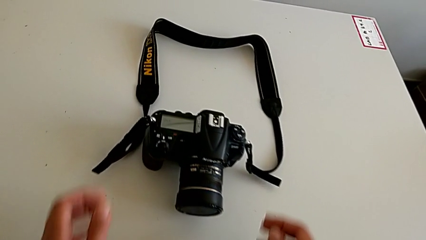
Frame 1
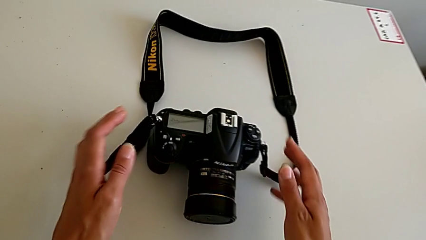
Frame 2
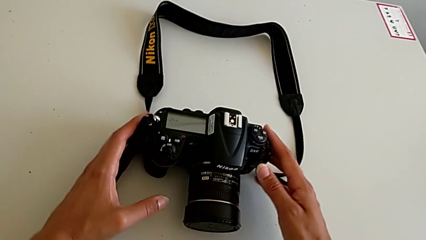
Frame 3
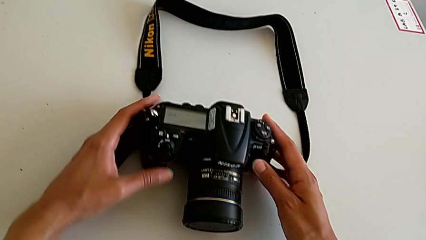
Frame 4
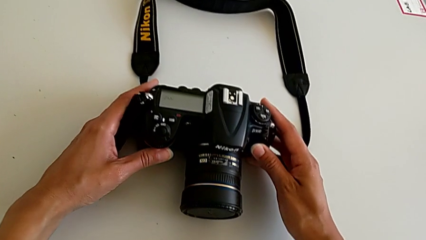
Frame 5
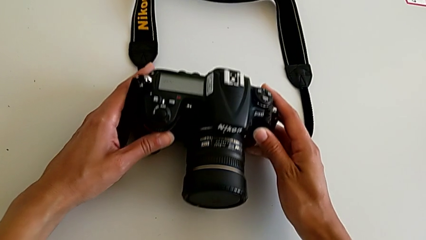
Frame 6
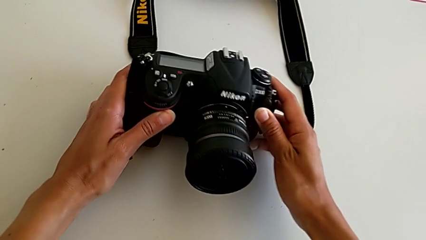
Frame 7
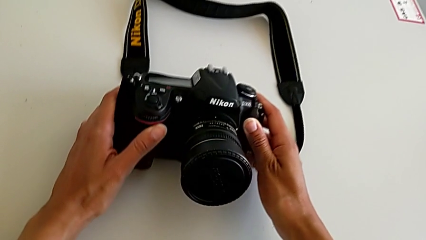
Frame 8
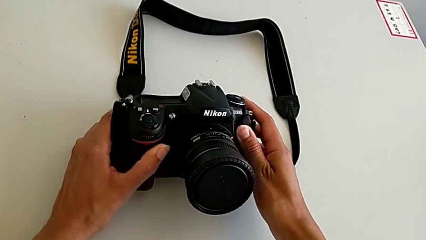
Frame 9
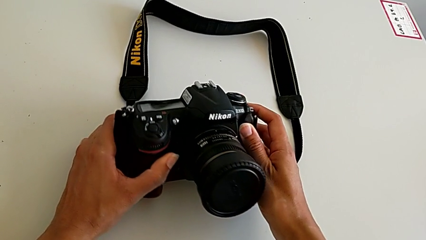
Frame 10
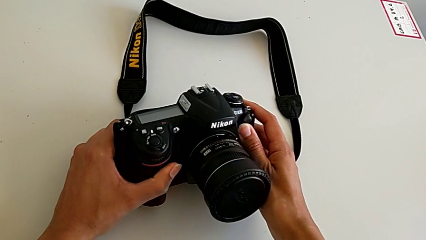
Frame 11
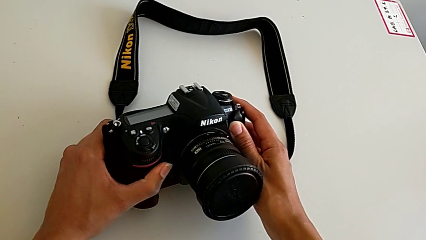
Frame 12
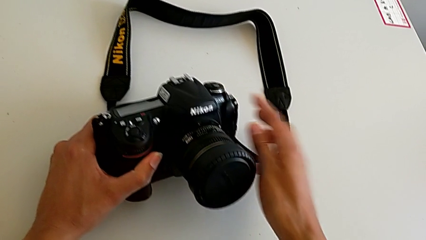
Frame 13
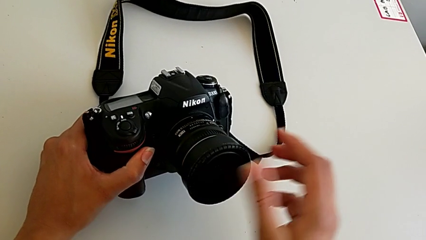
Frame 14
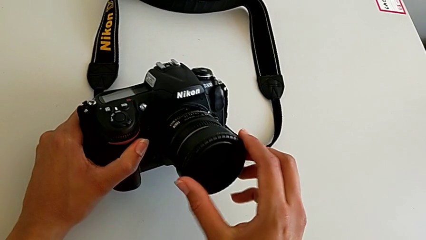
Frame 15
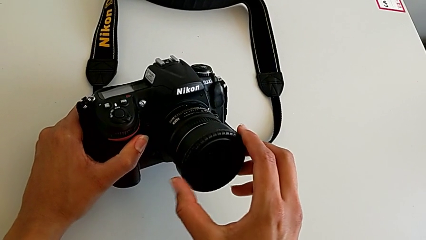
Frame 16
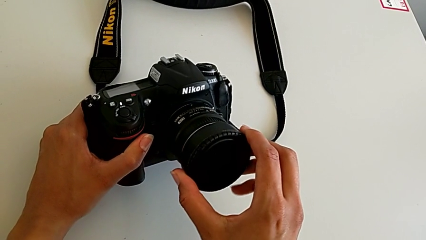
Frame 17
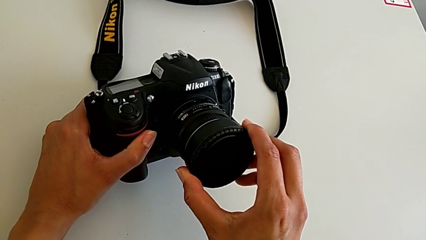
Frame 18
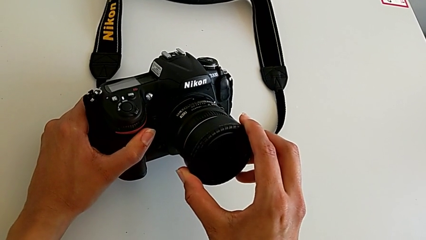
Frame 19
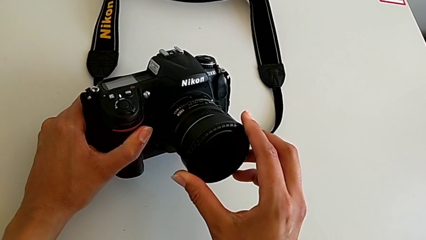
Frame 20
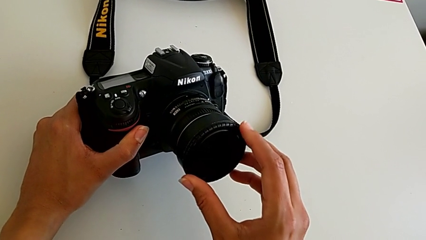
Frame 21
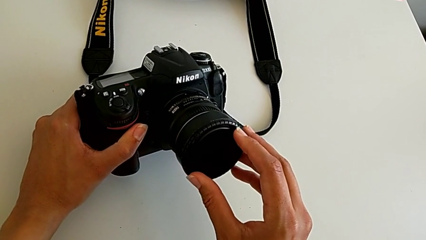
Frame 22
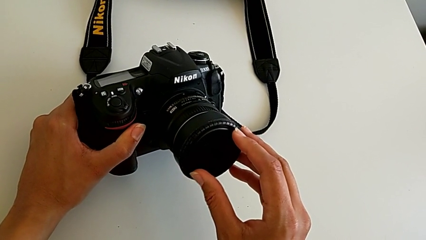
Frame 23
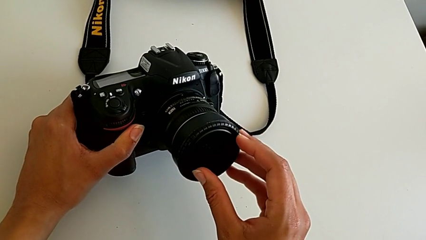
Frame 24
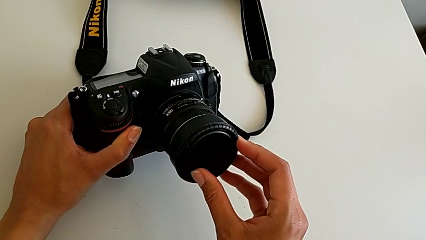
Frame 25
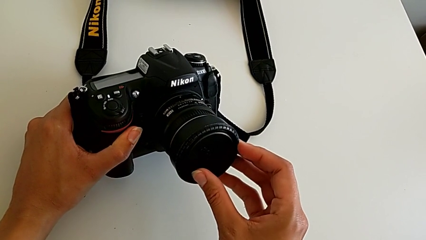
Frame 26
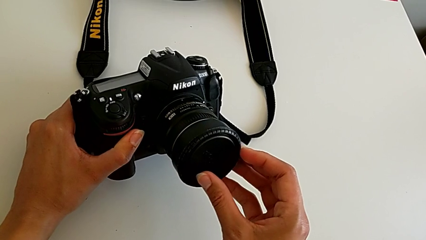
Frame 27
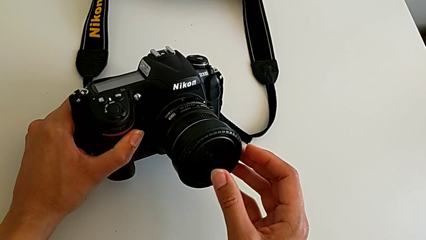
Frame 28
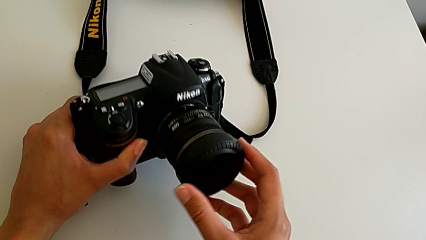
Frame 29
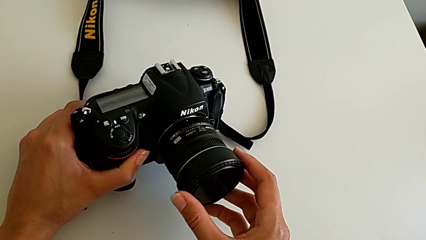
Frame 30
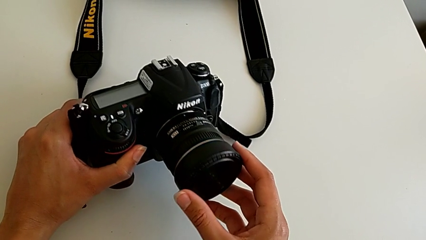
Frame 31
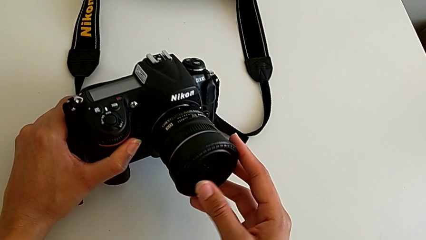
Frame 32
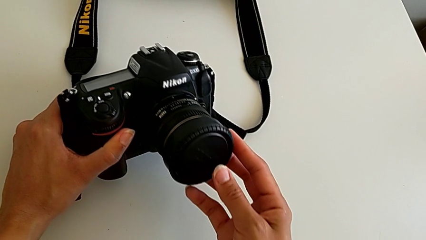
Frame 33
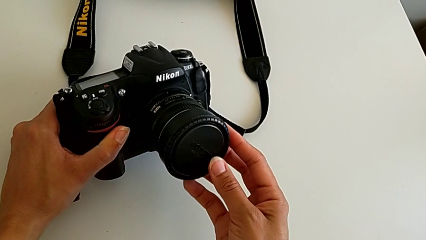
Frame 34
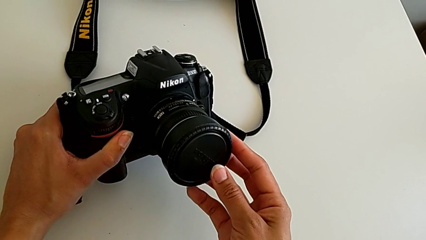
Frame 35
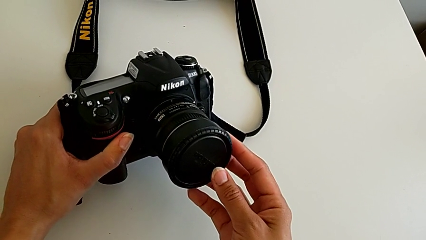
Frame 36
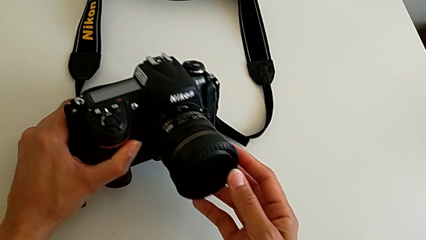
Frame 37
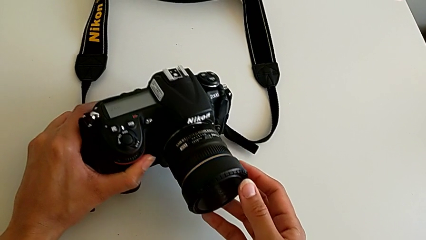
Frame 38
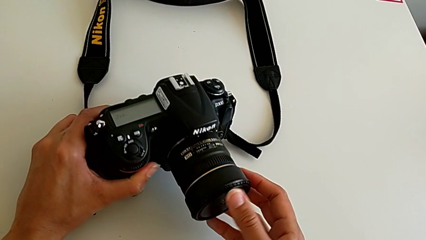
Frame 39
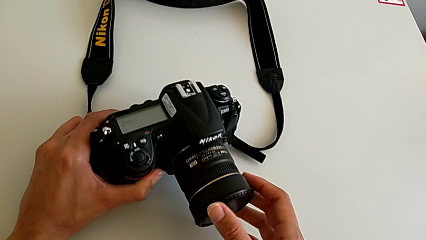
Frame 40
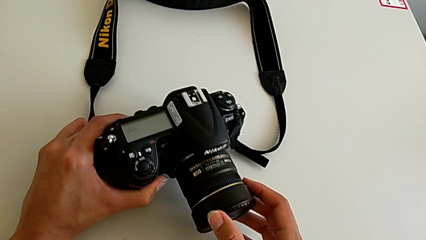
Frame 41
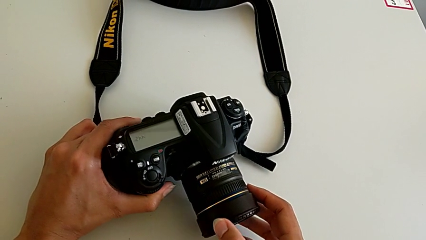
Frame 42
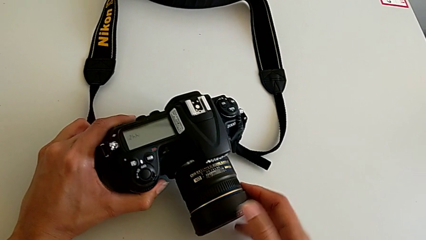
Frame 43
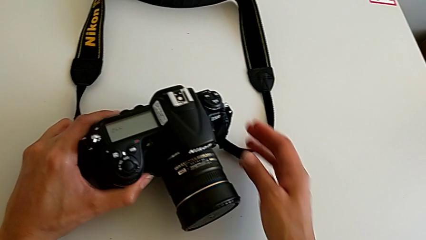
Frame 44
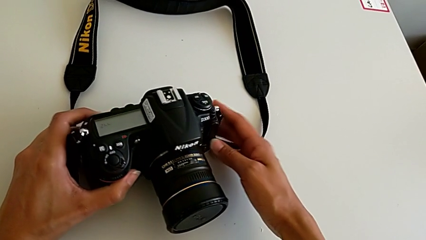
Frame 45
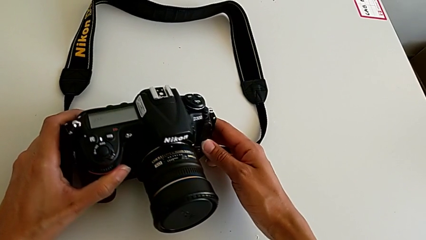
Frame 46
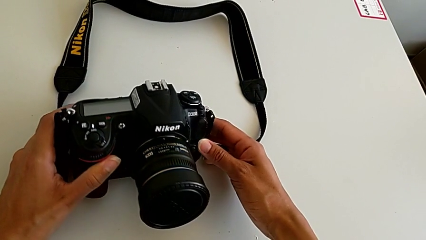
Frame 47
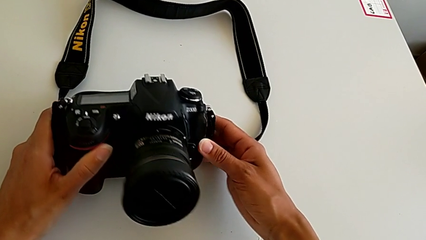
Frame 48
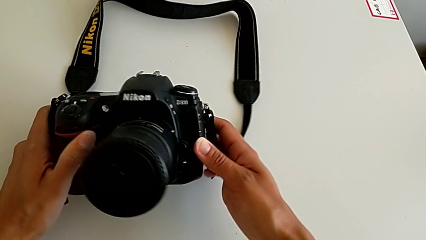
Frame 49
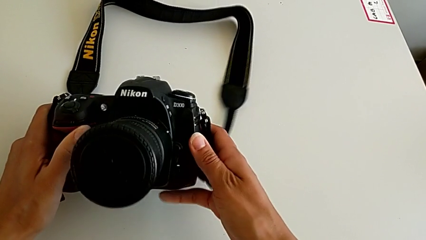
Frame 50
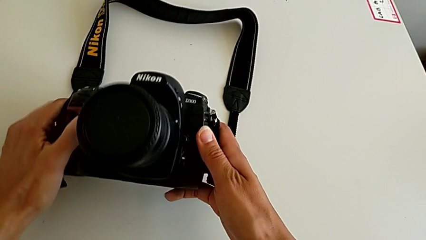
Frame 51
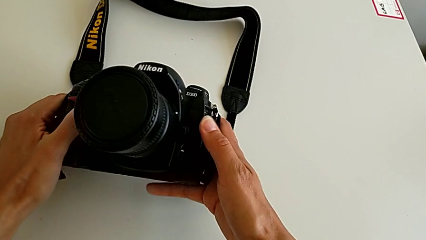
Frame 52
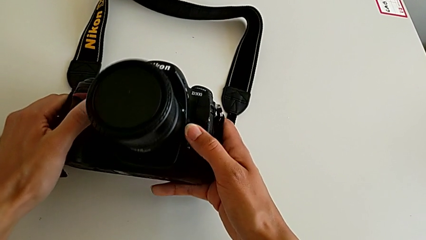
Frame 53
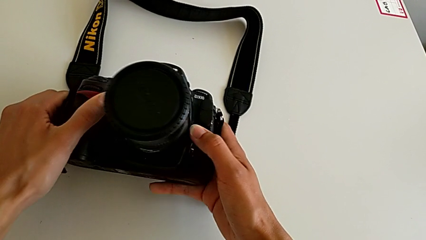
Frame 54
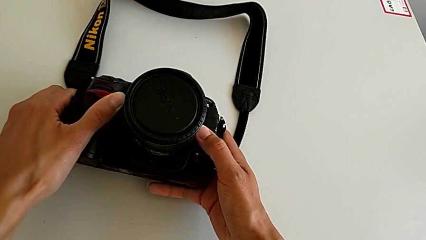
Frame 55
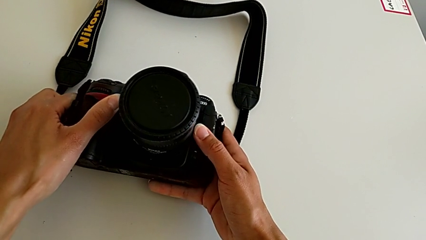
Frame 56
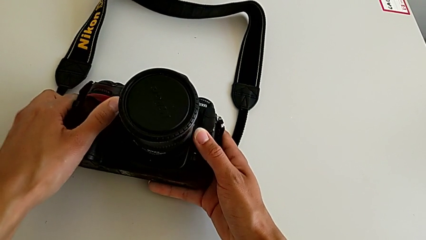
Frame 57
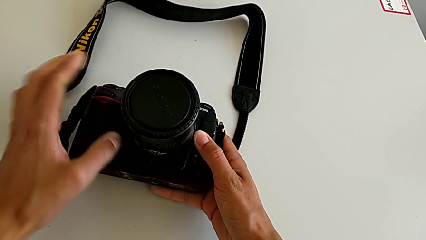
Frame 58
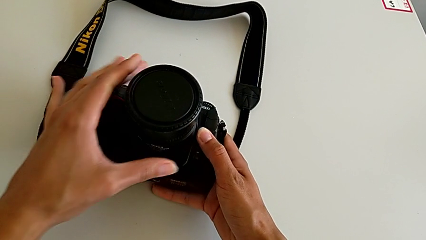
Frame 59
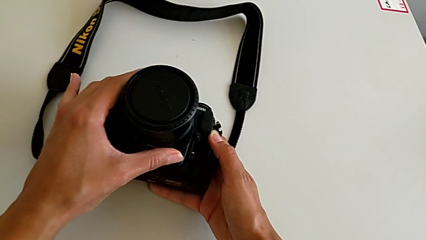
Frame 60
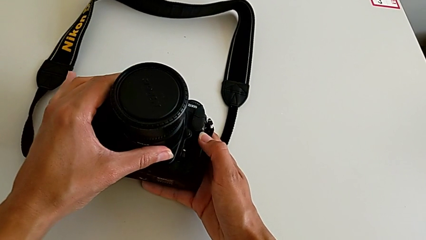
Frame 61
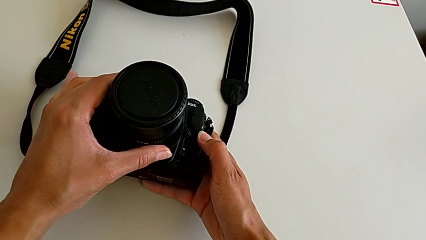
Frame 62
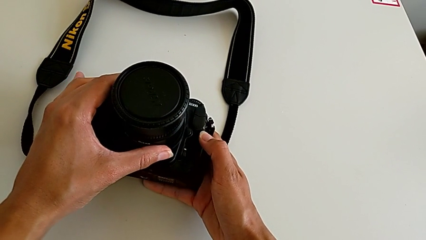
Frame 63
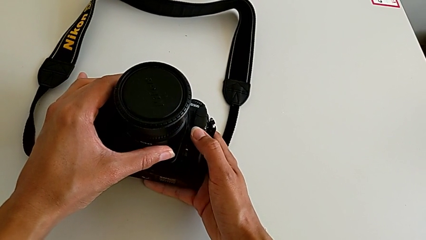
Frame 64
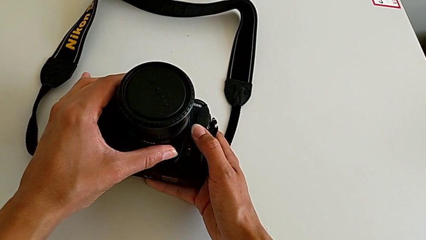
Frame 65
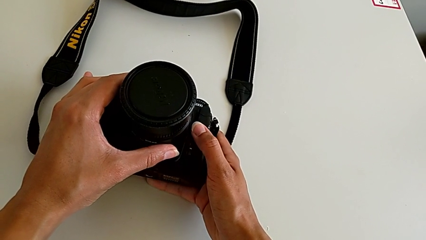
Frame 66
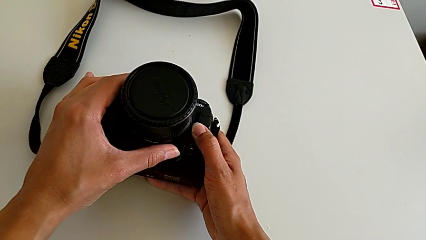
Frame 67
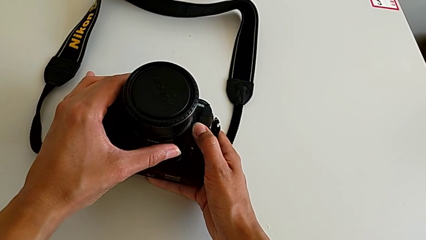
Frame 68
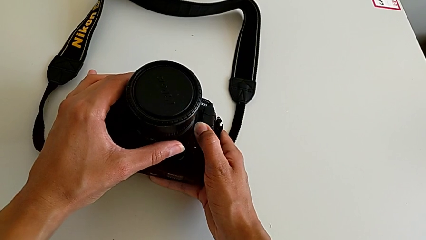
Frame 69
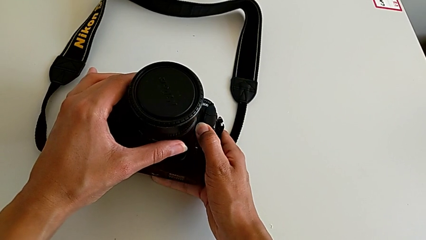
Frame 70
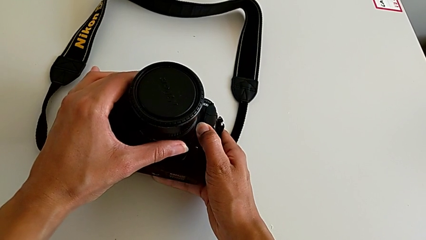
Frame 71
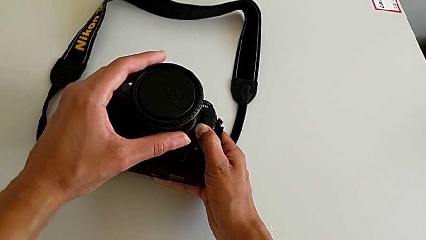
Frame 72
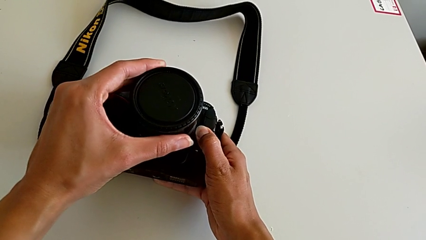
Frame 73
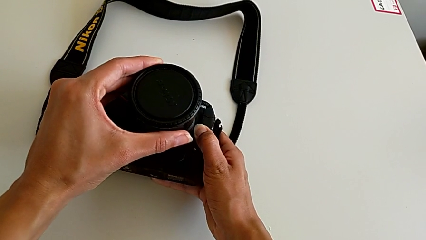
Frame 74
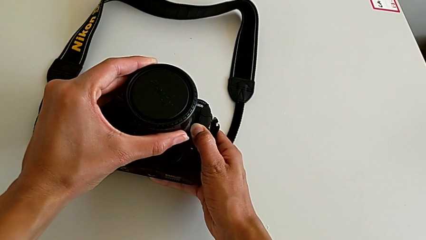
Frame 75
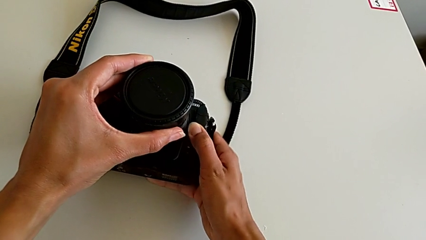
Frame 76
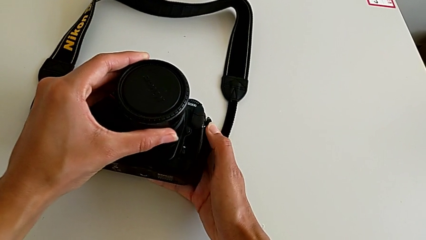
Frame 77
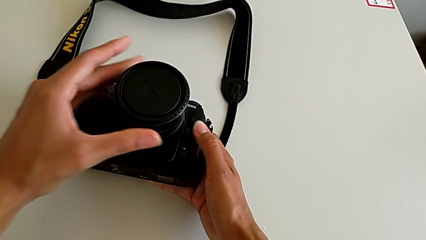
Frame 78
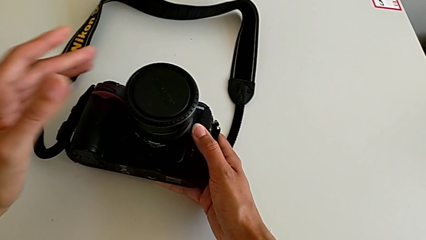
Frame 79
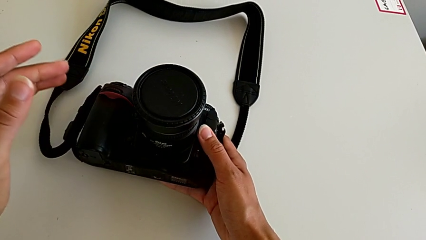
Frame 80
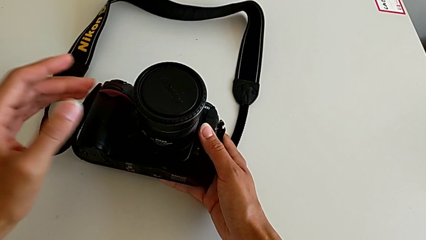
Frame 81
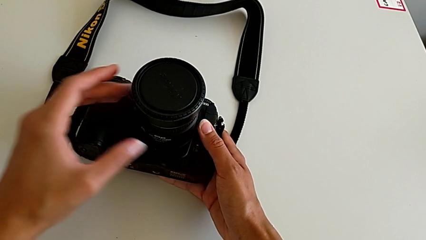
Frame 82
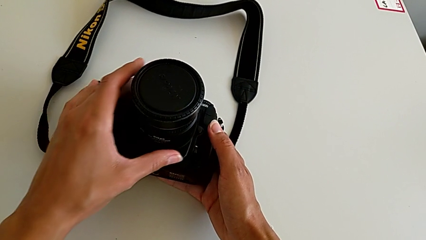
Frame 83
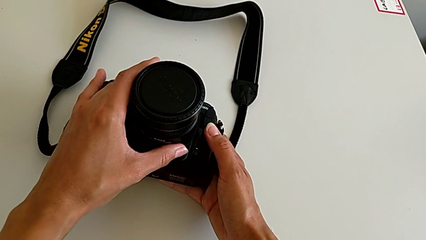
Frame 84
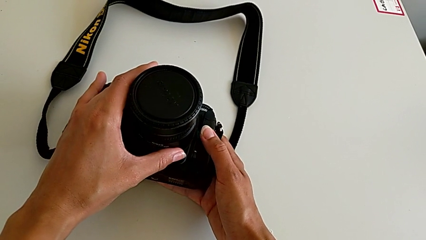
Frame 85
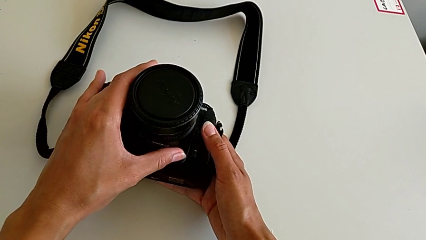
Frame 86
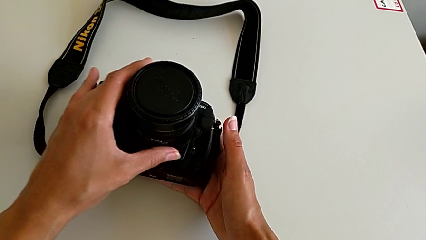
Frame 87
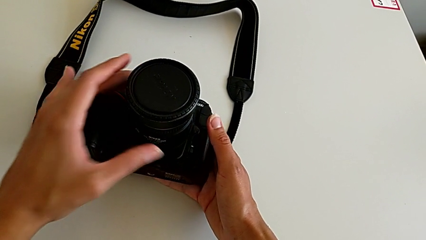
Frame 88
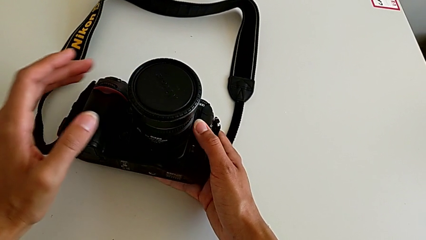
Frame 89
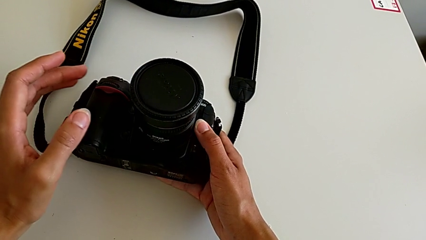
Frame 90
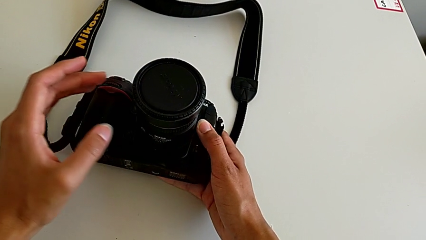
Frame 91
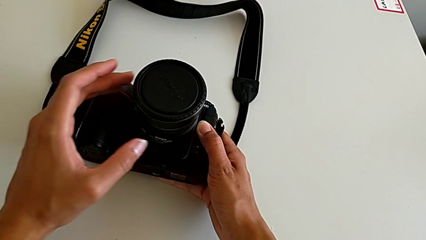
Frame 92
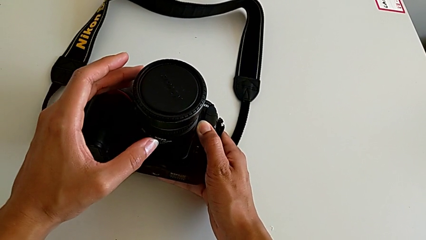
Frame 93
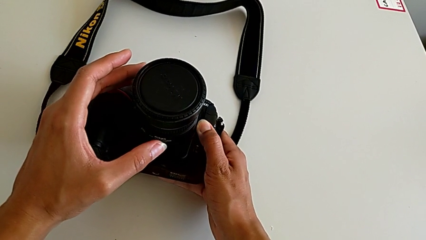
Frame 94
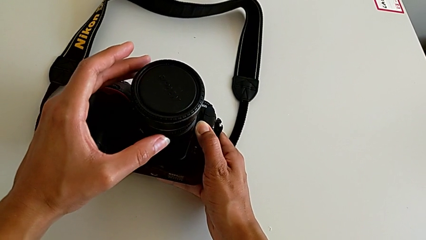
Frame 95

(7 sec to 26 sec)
The camera wearer is detaching the lens of the DSLR. They grab the DSLR, touch the lens, touch the button, inspect the DSLR, touch the lens, press the button, touch the lens and press the button.
